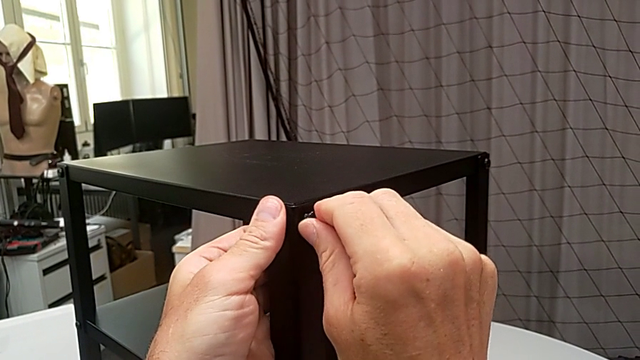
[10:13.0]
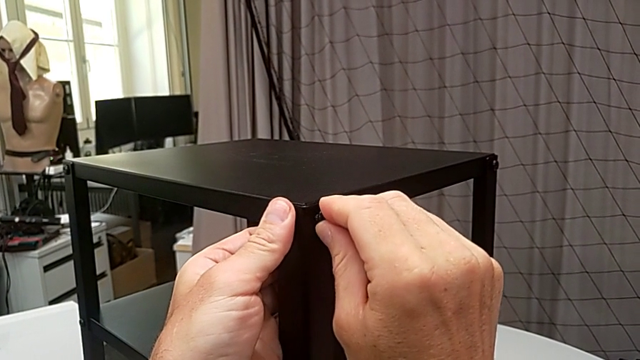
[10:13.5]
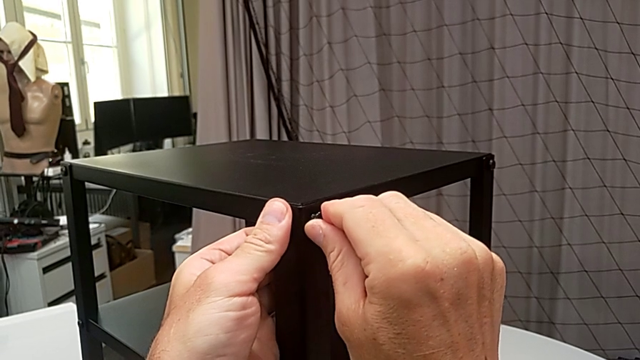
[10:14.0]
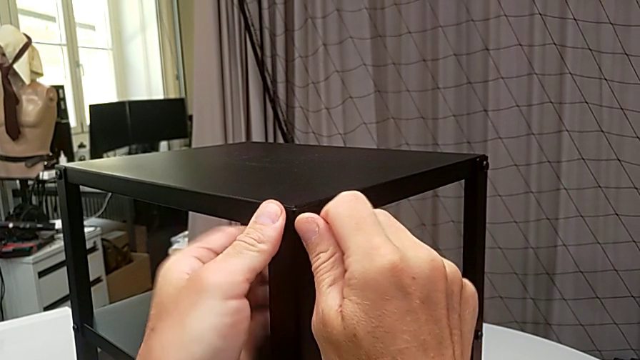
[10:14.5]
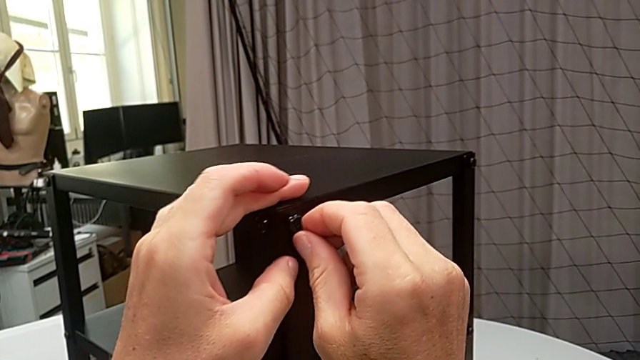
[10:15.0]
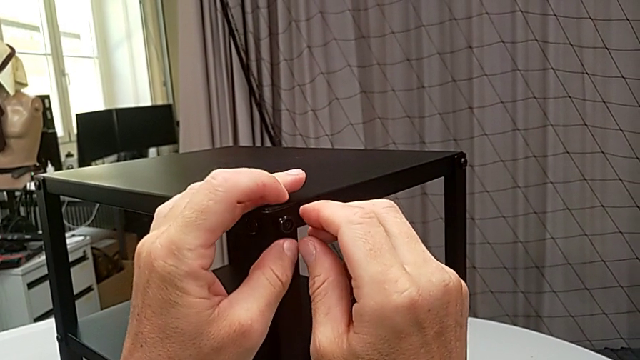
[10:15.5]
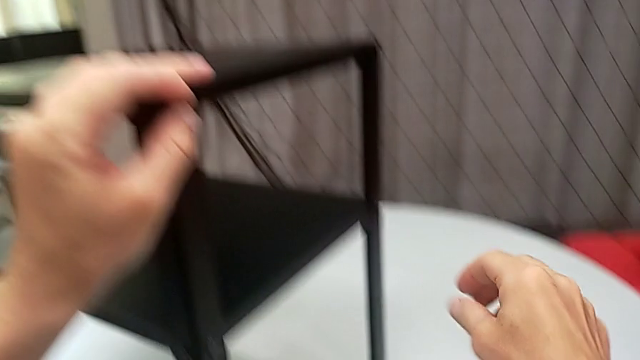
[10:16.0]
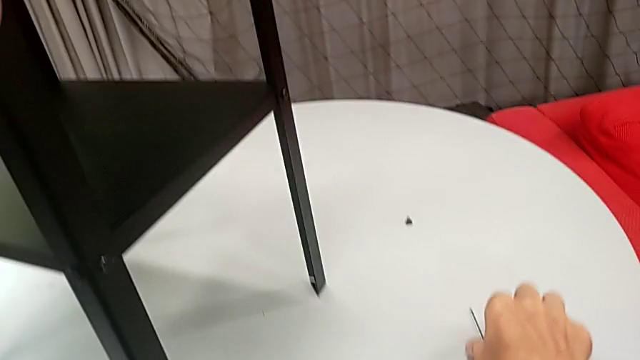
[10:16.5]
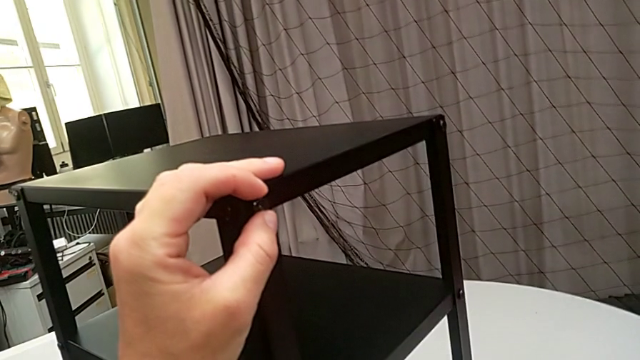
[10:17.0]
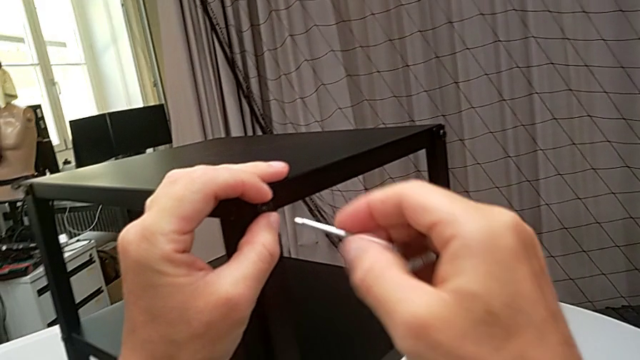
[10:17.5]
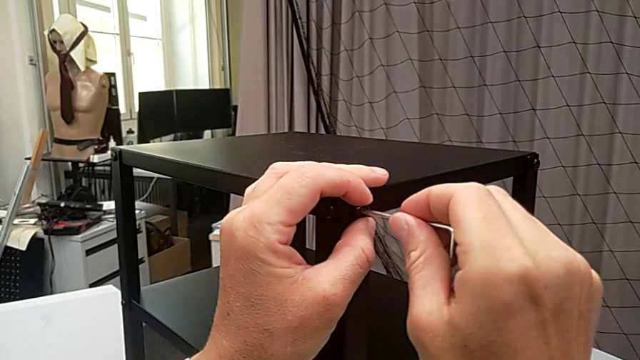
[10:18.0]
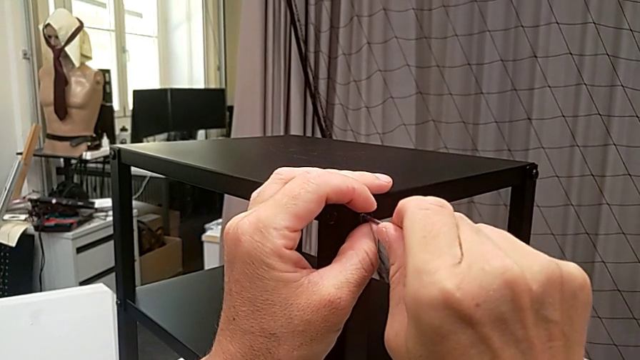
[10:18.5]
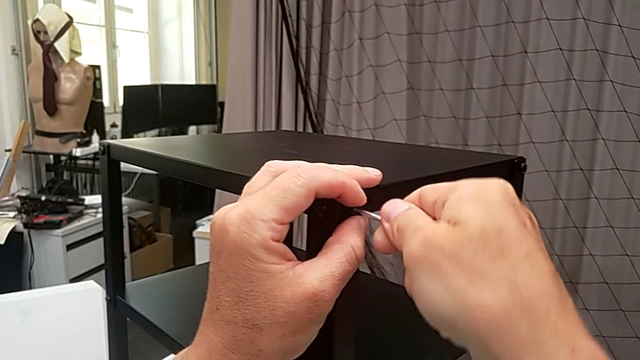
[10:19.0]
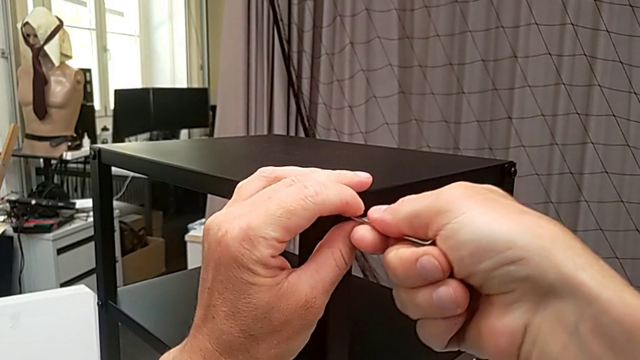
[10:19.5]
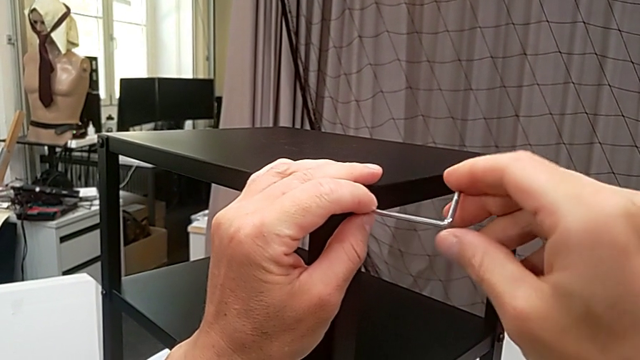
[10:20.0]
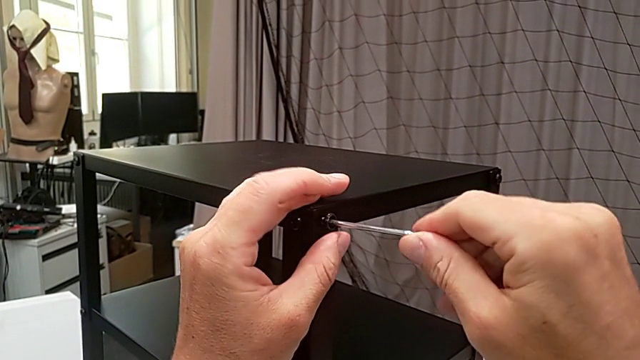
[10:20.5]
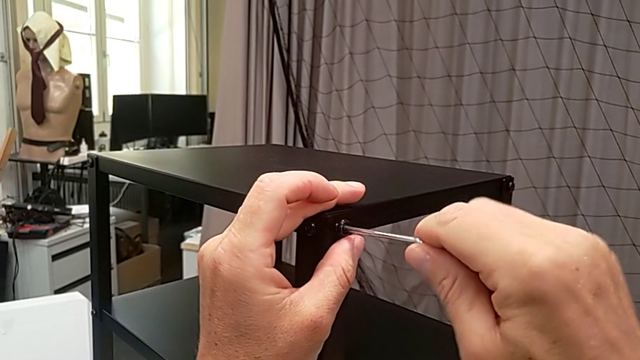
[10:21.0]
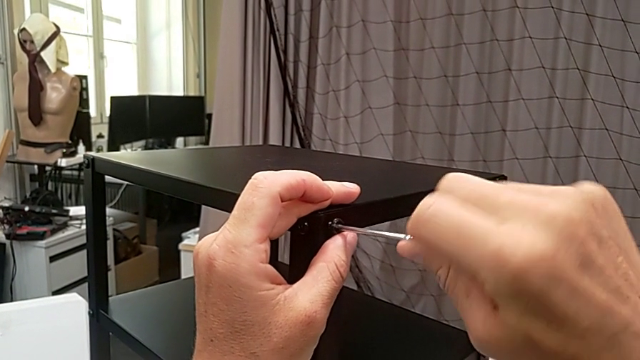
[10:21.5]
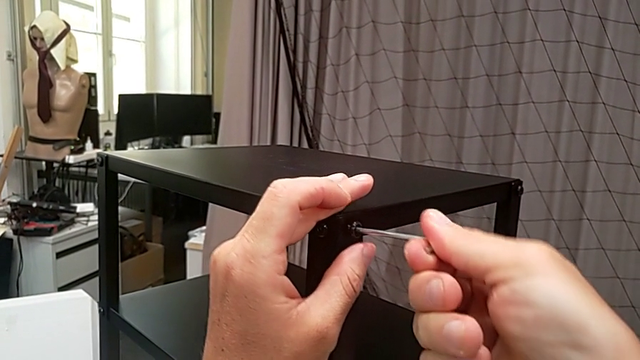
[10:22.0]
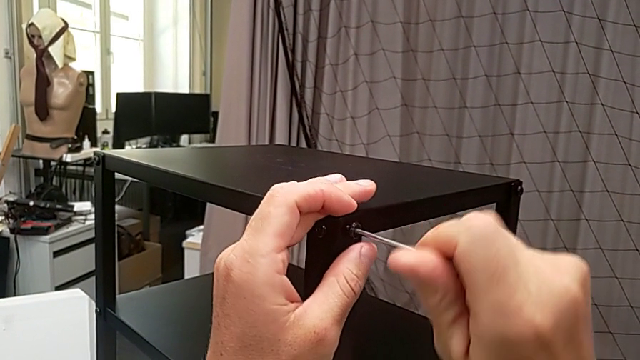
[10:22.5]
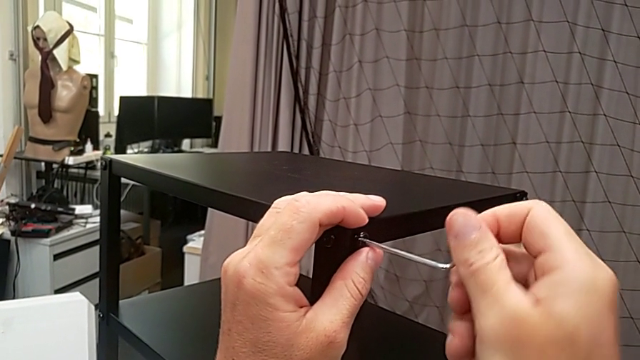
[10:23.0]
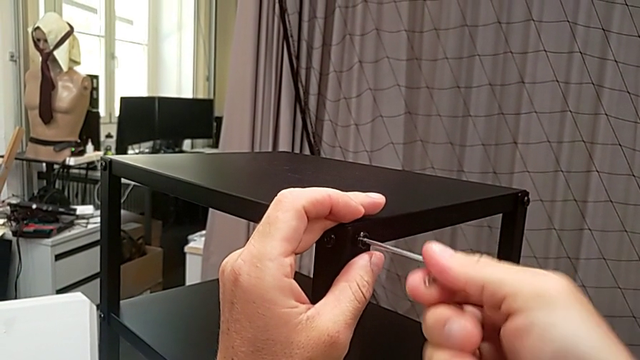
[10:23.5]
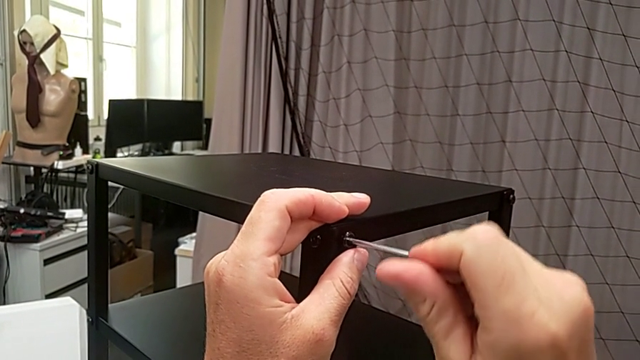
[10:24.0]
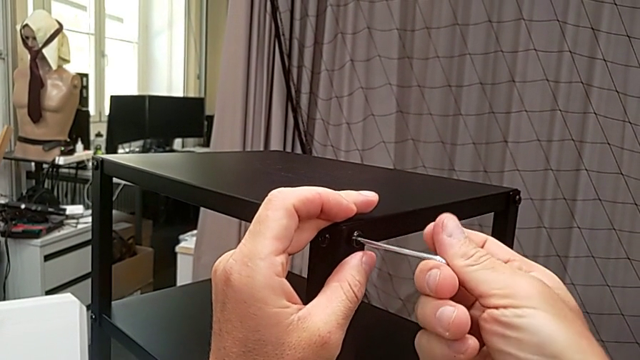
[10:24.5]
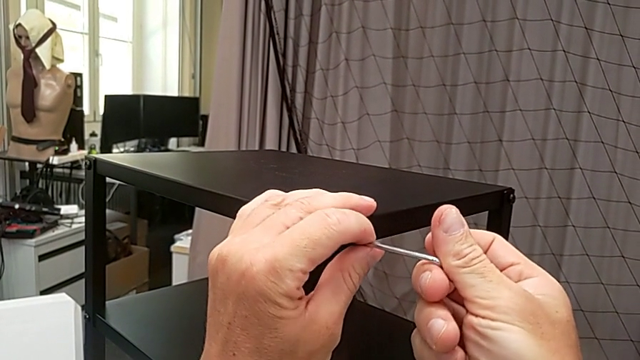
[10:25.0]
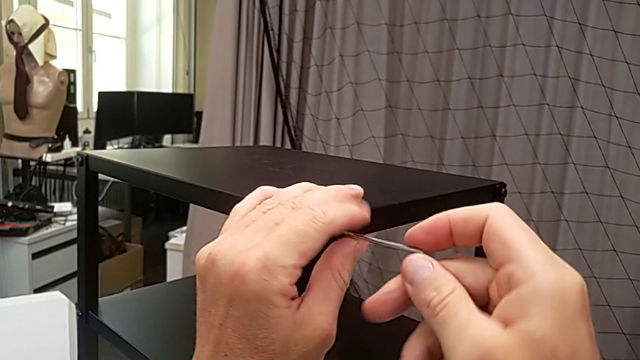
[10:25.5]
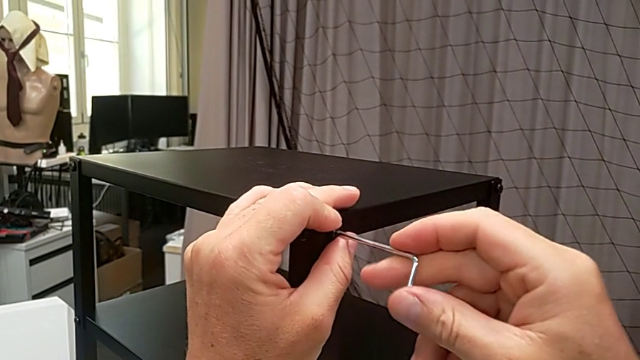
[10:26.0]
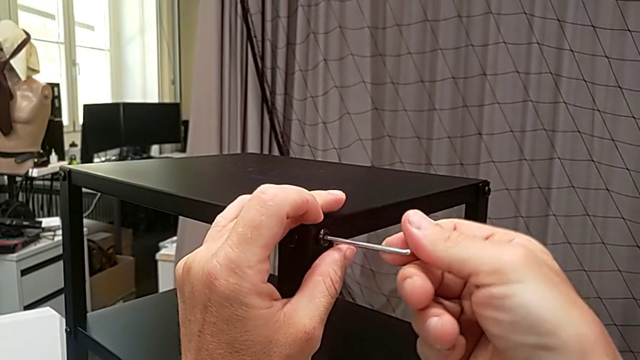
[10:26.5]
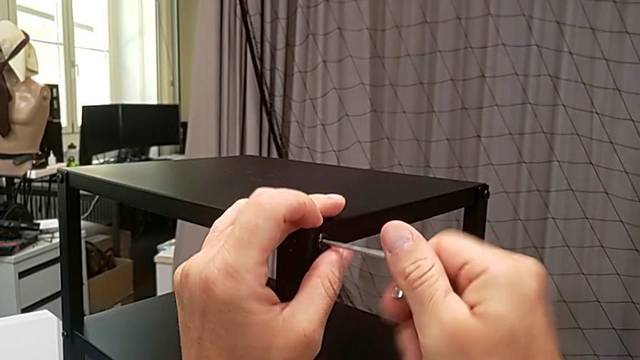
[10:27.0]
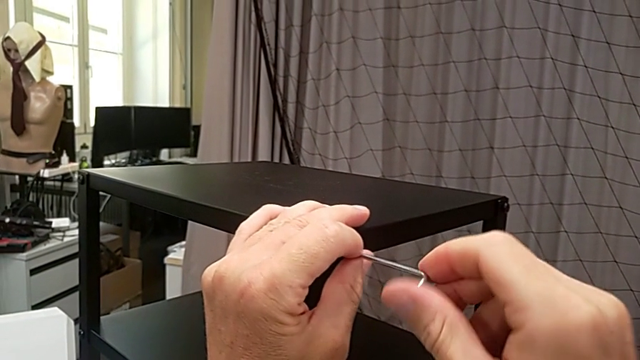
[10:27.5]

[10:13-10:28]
The camera wearer is assembling the top tray. They keep screwing the hex socket head, grab the Allen wrench, insert it and begin to screw the hex socket head.

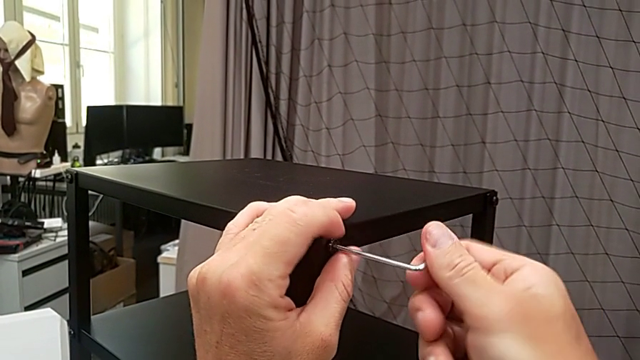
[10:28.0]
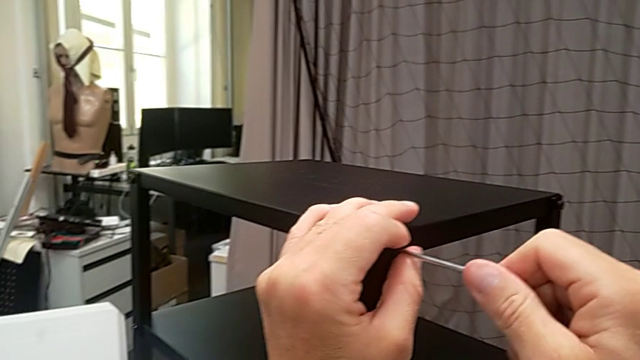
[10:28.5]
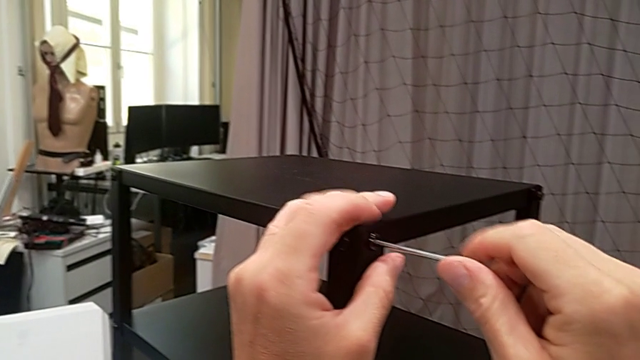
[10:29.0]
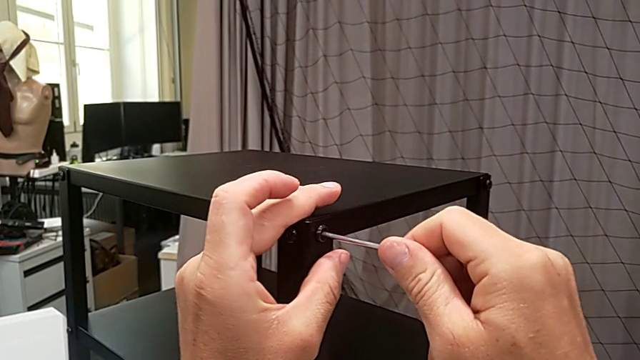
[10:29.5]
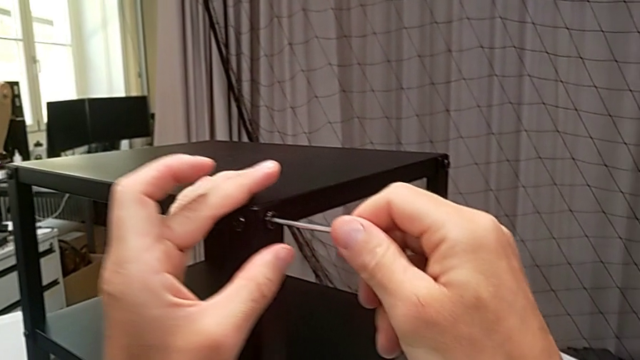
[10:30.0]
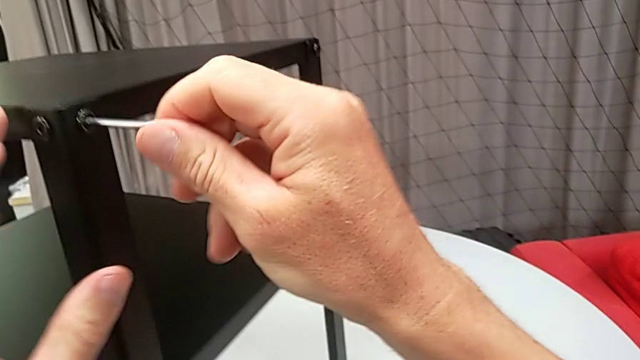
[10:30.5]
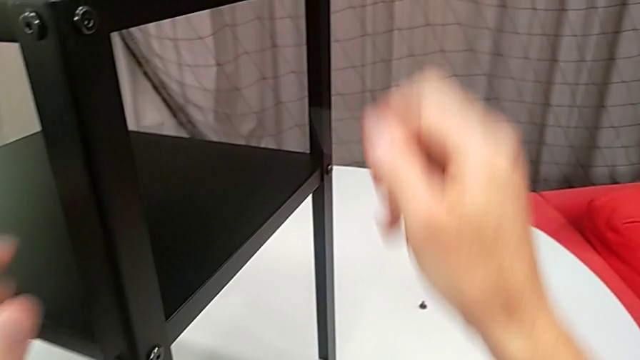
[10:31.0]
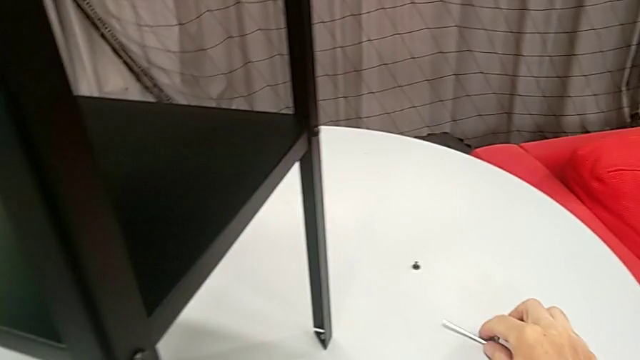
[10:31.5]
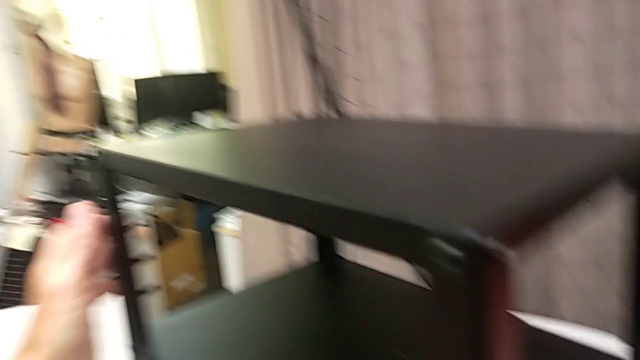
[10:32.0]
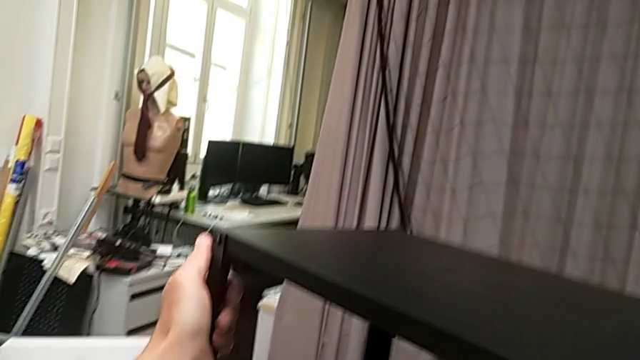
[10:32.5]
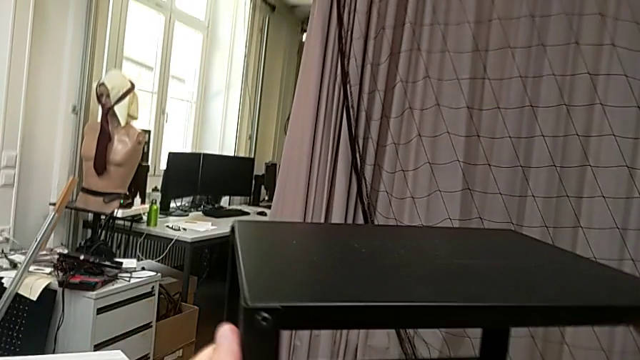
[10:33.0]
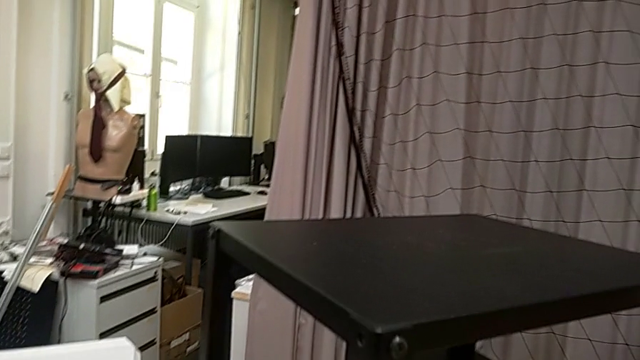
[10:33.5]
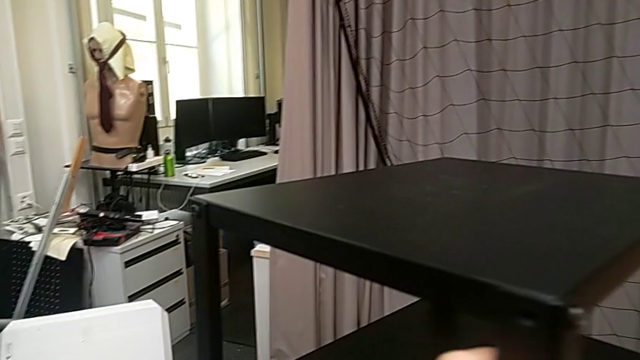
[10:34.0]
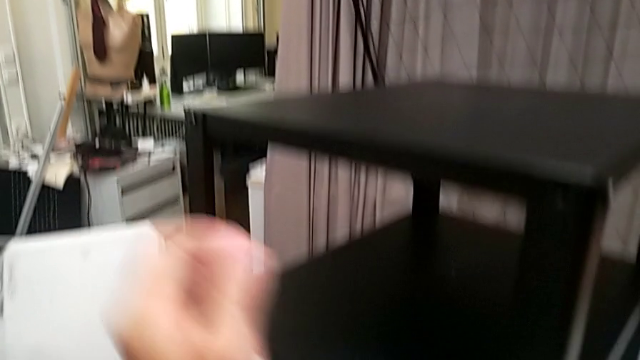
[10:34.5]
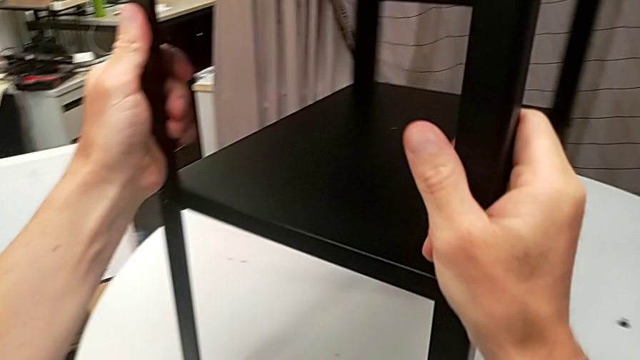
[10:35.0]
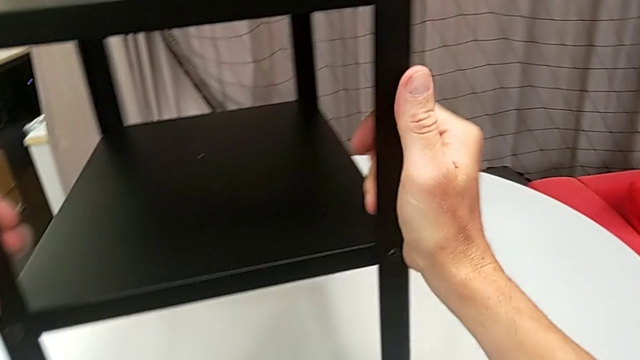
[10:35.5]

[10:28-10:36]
The camera wearer is assembling the top tray. They screw the hex socket head, withdraw the Allen wrench, place it and rotate the nightstand.
